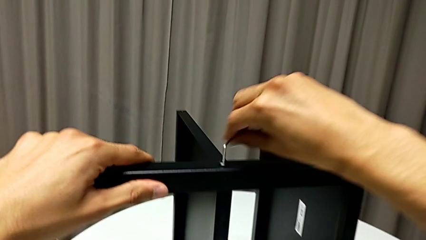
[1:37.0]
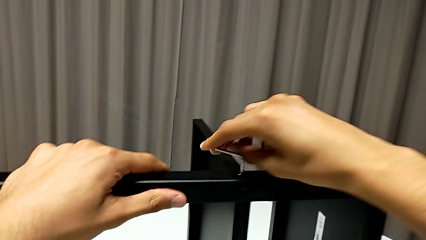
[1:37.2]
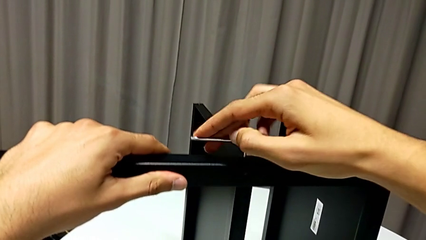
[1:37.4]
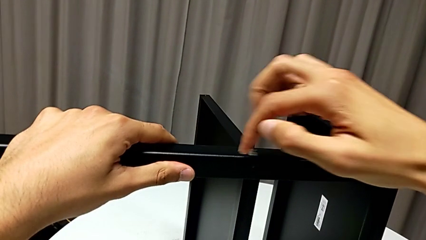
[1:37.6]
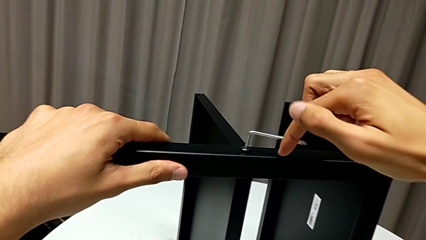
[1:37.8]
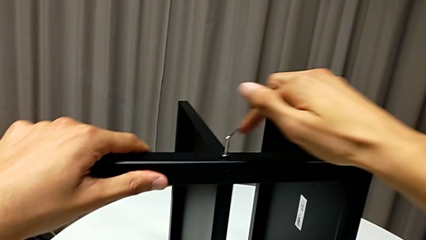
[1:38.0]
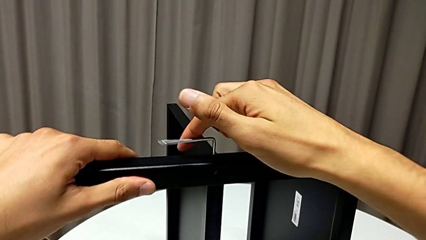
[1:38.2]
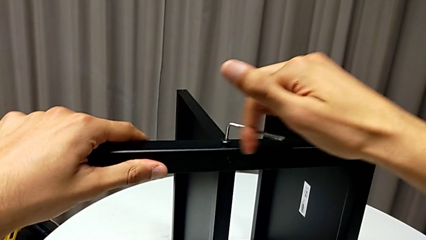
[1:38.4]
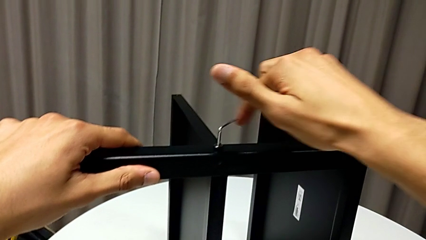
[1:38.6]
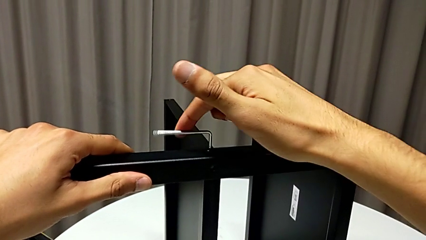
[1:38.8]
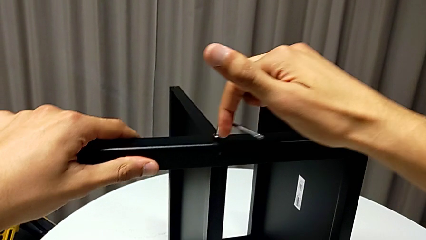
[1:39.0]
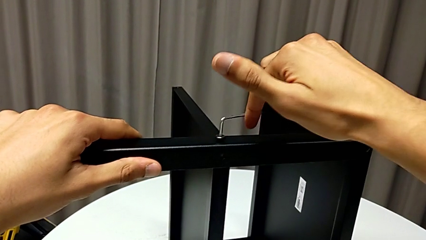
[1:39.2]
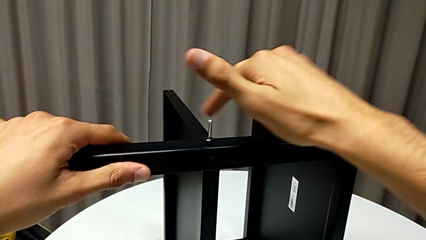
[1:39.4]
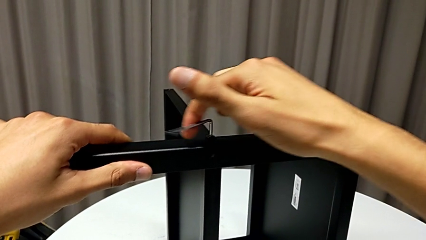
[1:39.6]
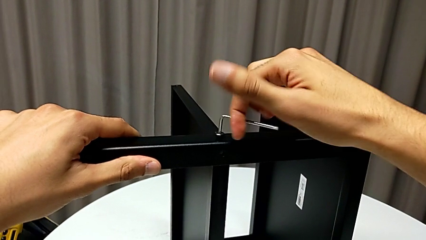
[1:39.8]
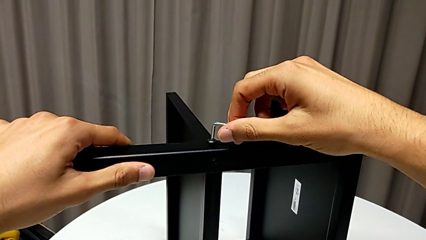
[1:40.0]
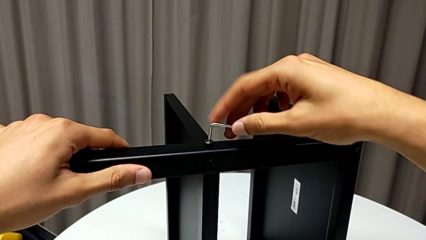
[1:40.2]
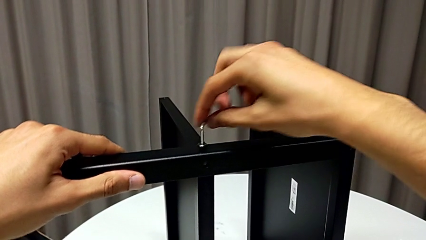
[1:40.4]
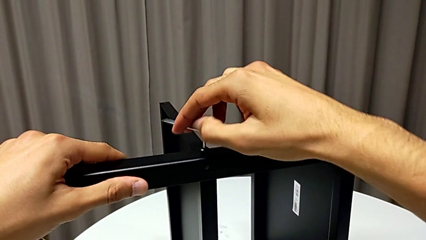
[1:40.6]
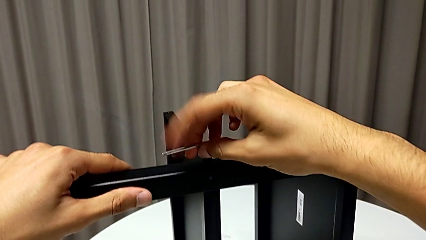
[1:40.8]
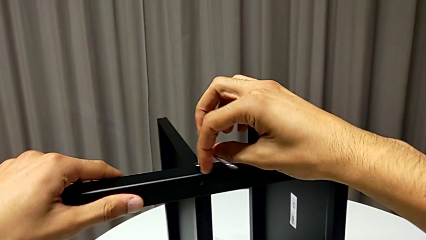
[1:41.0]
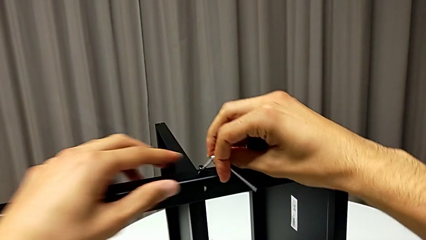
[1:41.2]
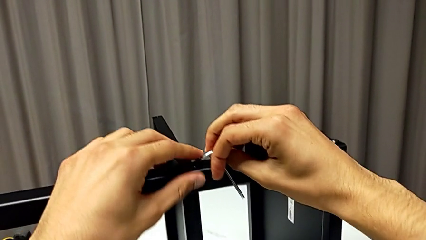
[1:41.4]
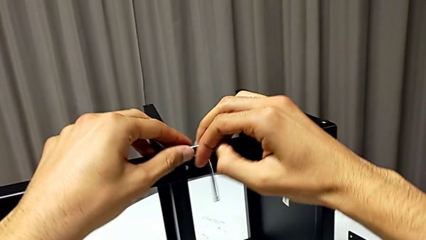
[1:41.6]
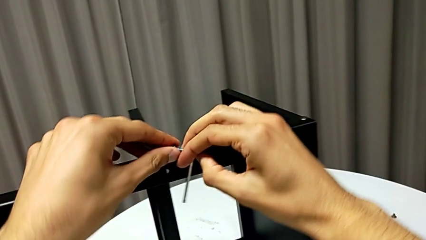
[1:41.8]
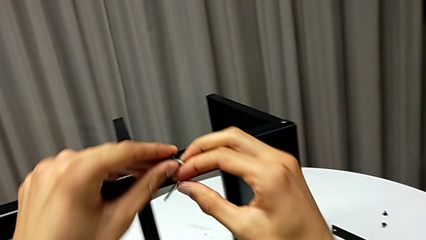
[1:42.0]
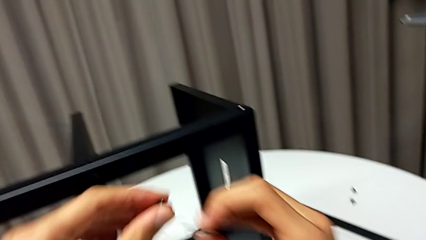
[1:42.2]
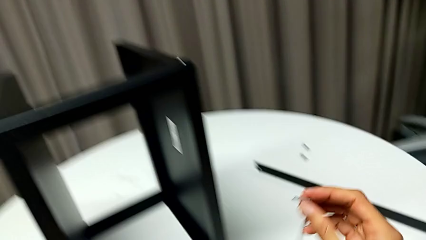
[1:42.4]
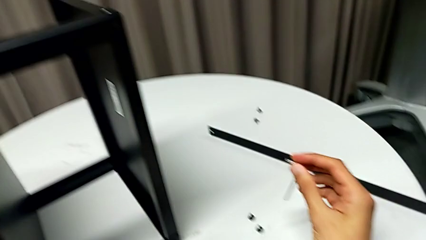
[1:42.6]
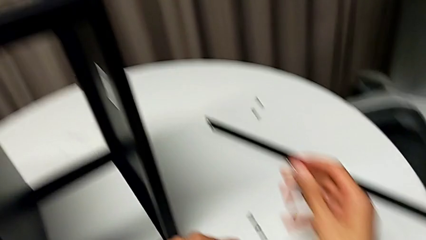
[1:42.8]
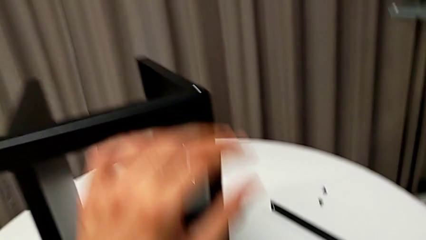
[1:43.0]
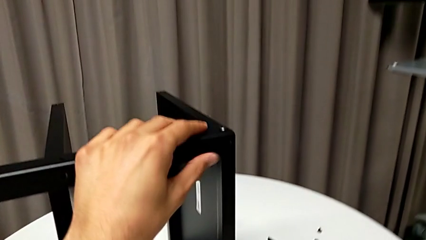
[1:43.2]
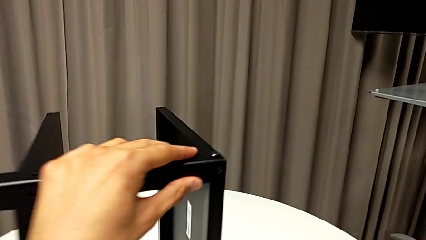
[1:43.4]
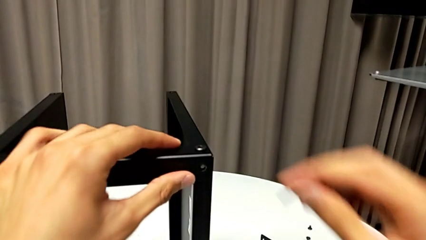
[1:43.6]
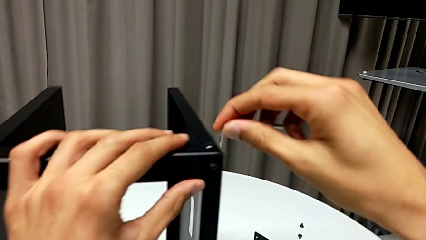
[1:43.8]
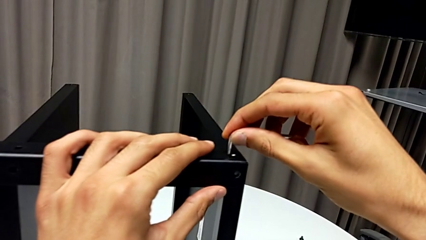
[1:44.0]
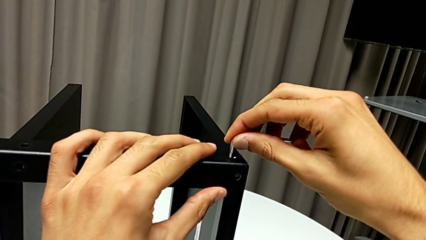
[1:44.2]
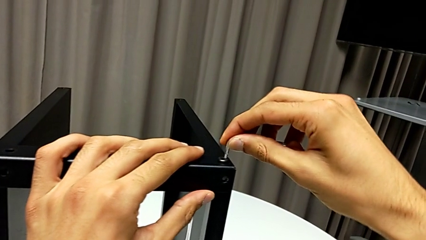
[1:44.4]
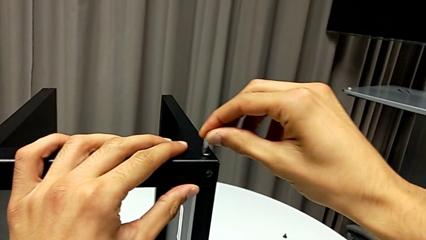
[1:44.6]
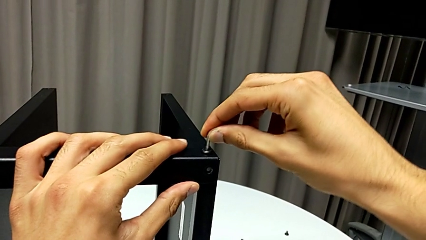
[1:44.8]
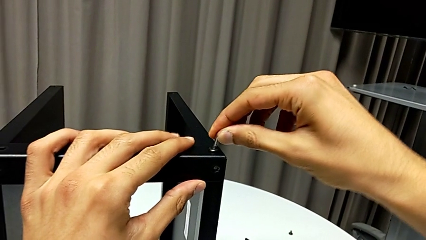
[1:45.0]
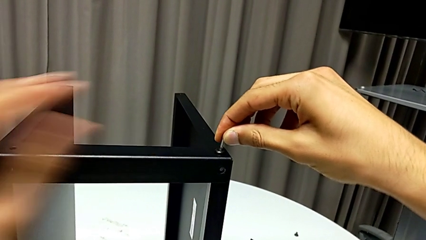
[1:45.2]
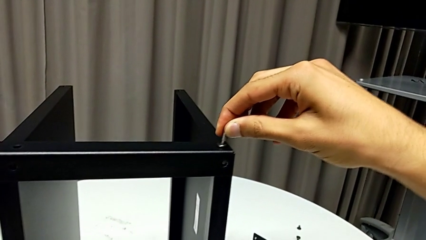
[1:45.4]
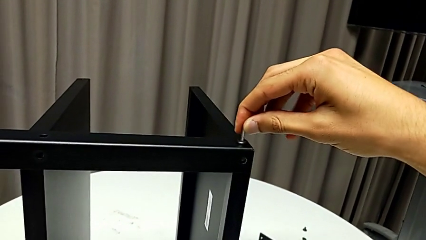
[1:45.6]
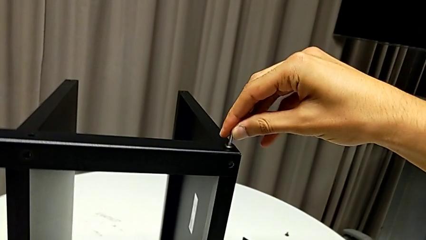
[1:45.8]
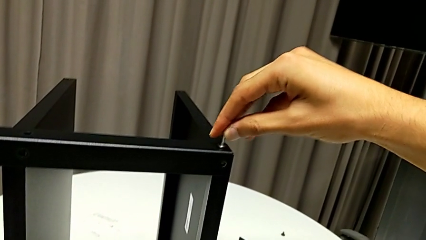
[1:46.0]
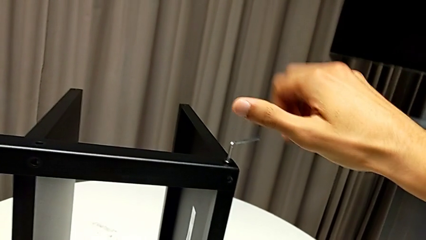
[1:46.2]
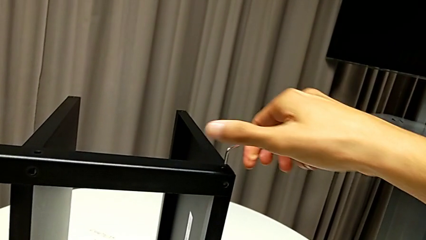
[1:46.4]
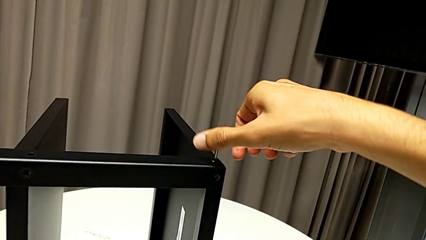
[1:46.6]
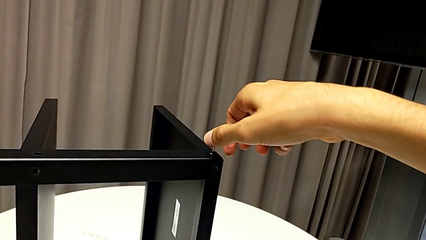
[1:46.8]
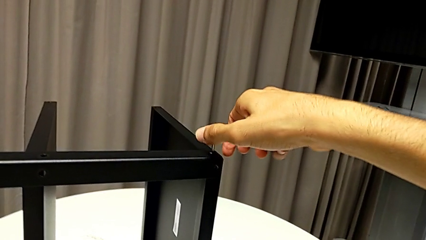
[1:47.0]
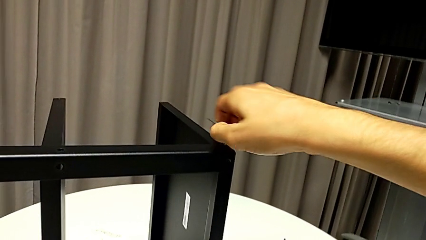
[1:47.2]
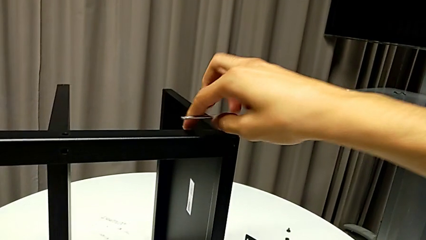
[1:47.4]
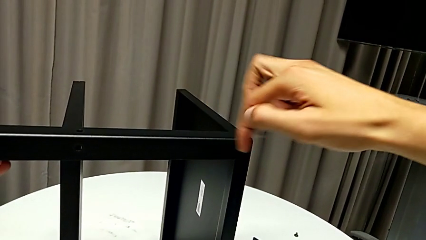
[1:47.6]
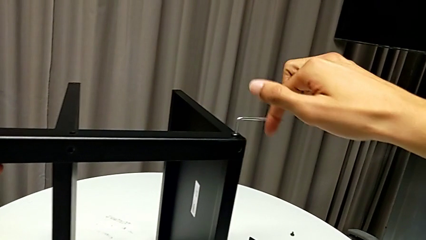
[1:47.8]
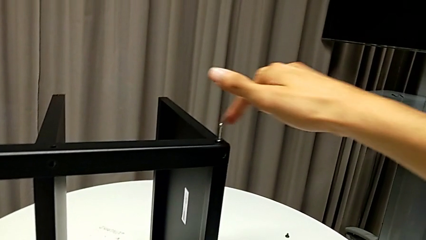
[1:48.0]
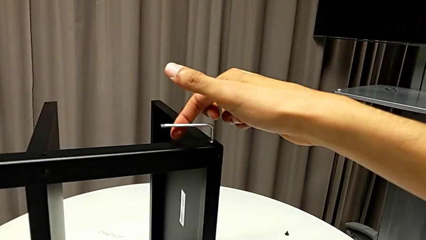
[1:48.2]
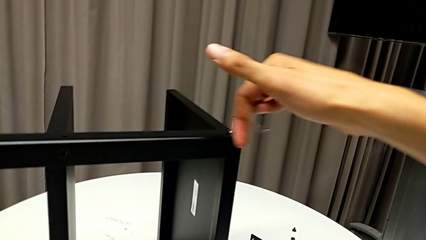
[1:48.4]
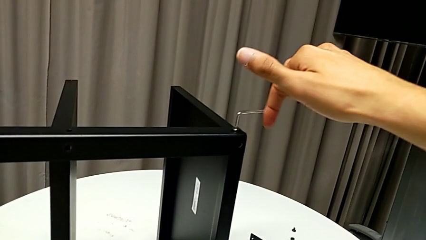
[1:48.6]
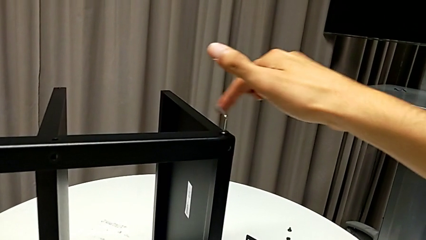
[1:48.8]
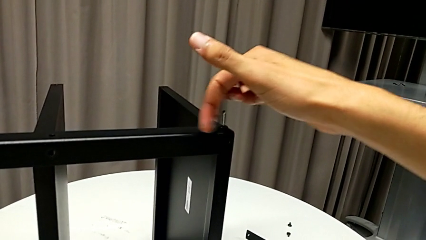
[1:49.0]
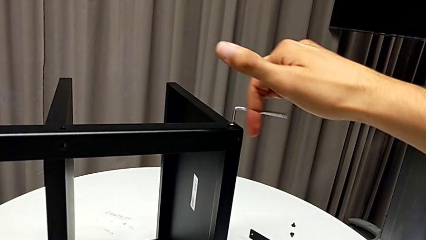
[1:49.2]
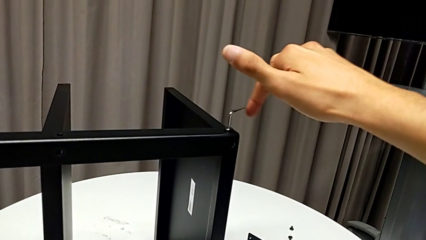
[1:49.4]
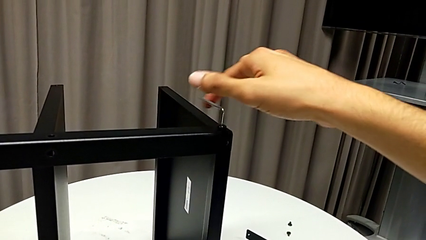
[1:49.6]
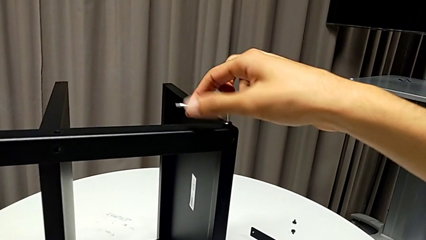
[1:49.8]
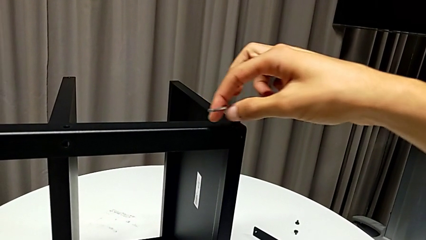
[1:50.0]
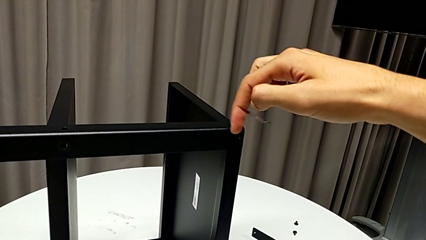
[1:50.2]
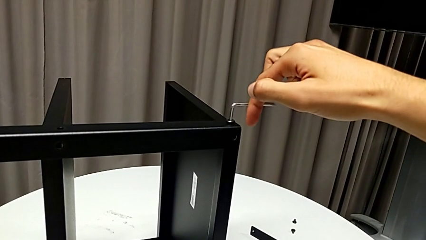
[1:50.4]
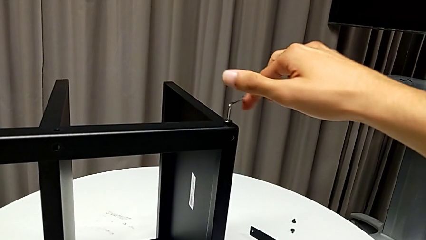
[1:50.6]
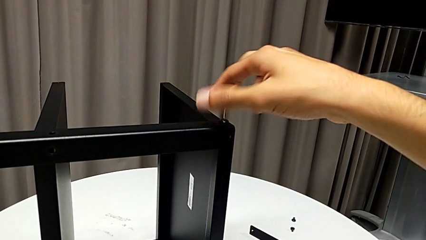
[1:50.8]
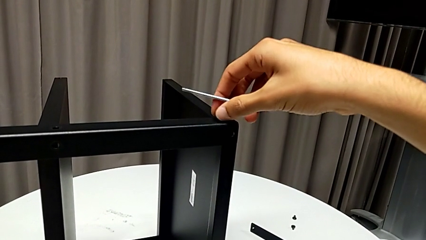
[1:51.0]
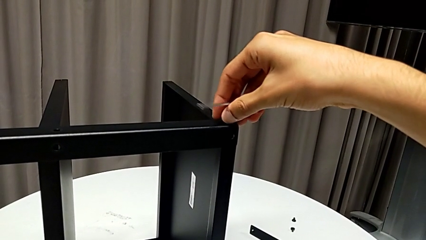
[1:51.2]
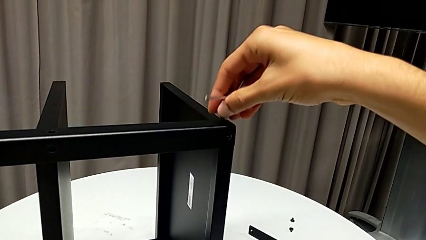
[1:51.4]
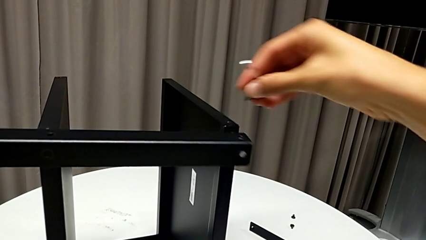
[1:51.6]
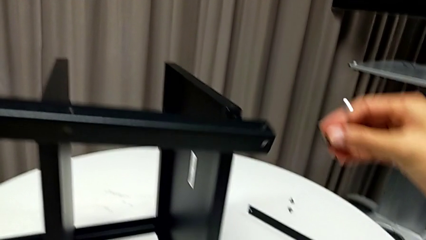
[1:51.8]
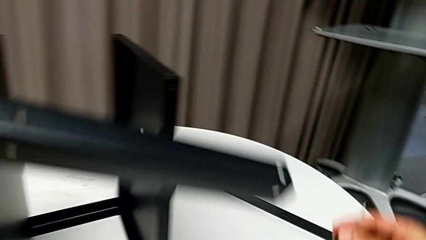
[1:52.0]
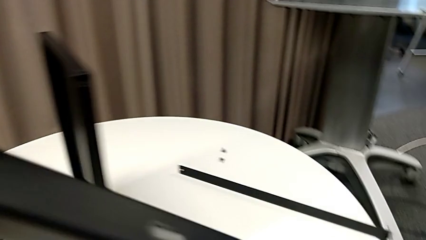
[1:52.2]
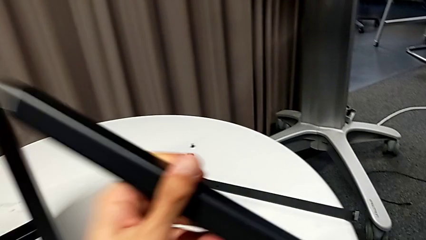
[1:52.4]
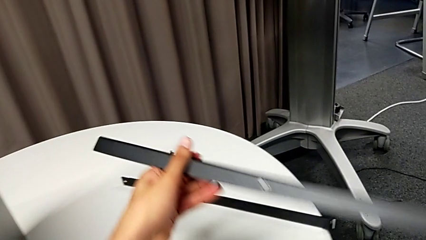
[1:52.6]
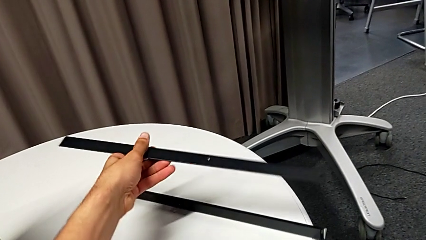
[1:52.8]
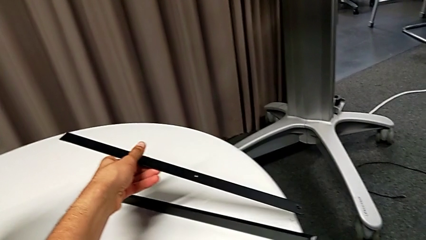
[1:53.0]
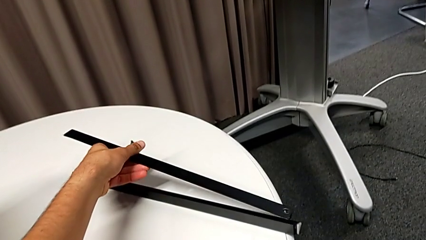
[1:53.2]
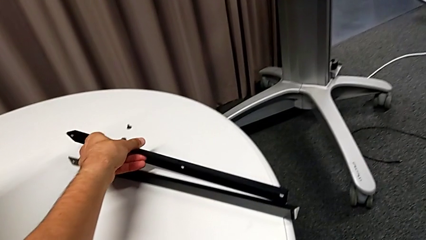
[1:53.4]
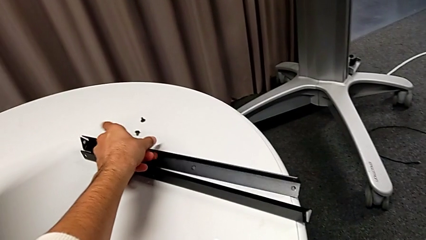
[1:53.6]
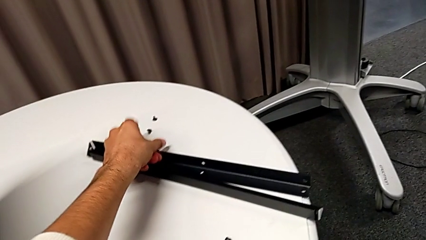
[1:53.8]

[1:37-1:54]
The camera wearer is disassembling the second leg of the table. They unscrew the hex socket head, withdraw the Allen wrench, disassemble the hex socket head, place it, rotate the nightstand, insert the Allen wrench, unscrew the hex socket head, disassemble it with the right hand, withdraw the Allen wrench with the right hand, disassemble the leg and place it.
